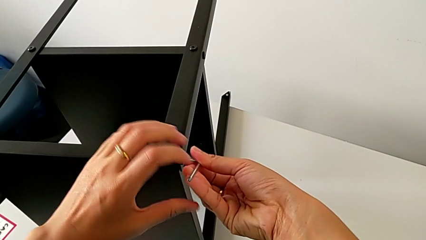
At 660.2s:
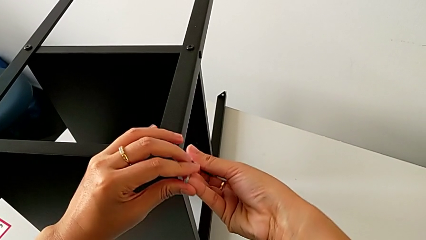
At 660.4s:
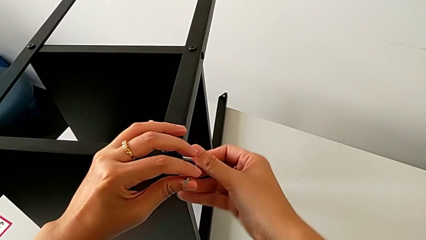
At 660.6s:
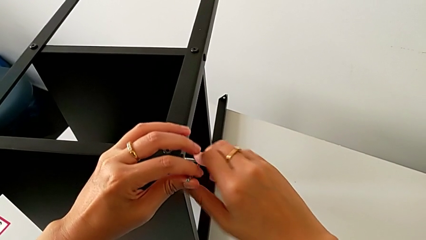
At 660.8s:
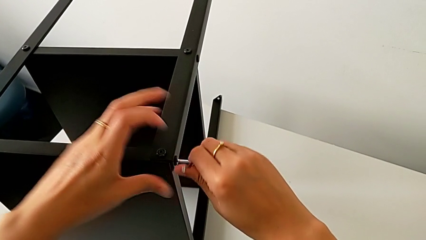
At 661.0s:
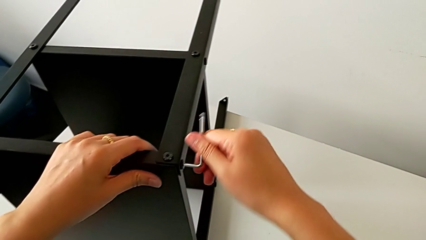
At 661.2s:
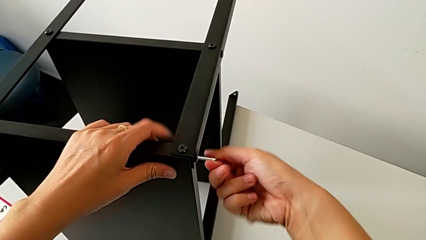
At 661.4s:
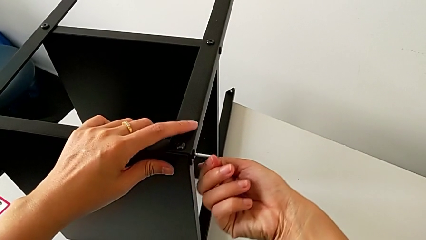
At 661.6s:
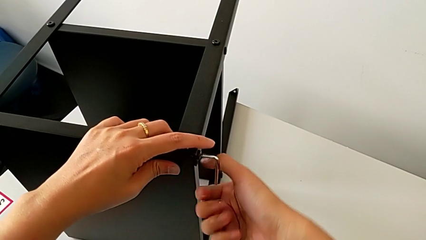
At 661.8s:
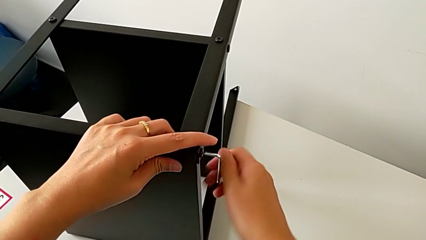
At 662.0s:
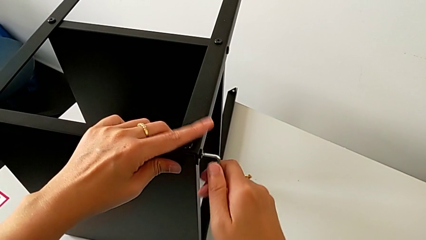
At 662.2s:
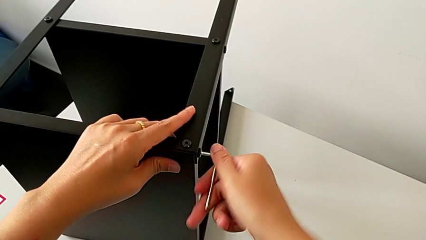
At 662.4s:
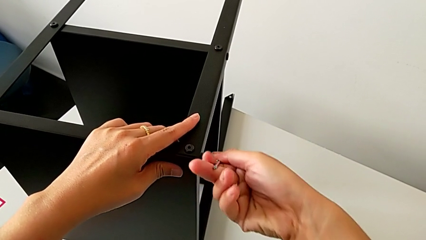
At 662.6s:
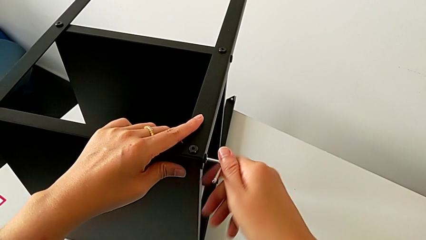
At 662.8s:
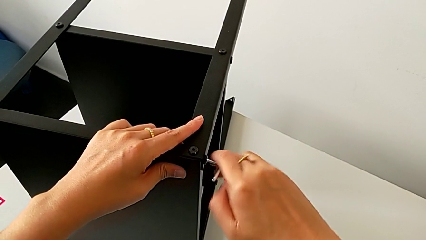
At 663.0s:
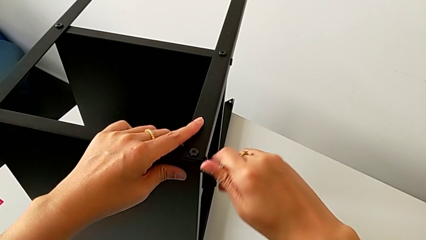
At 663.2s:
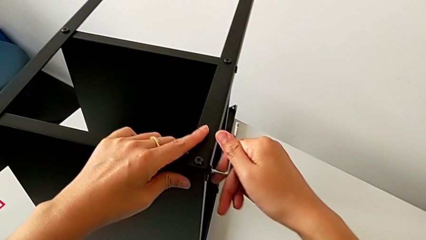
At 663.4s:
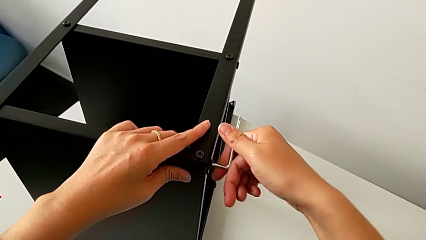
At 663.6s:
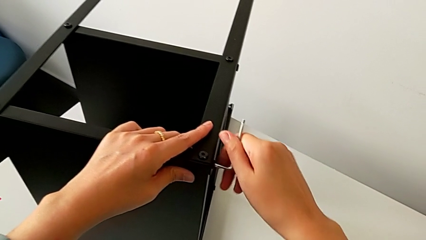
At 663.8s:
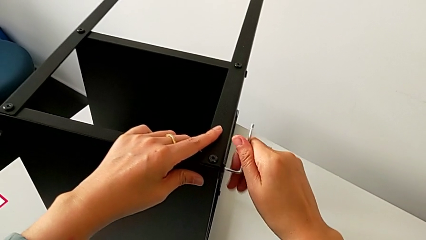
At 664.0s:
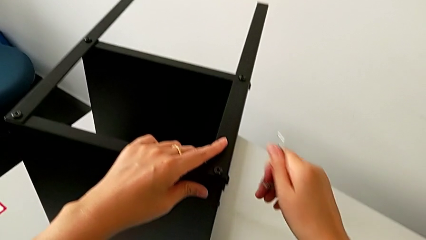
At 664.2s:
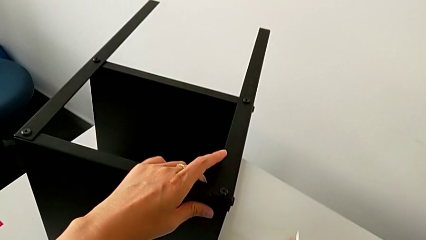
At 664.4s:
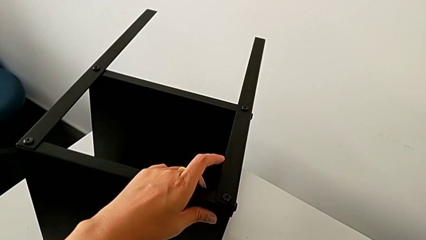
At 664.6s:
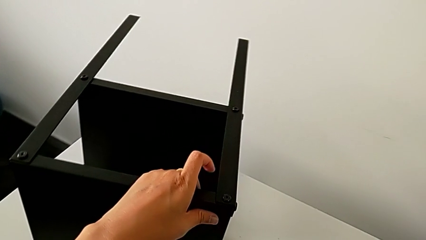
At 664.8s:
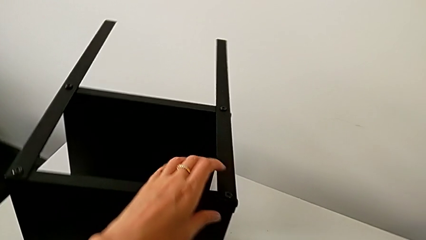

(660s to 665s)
The camera wearer is assembling the fourth leg onto the top tray. They keep screwing the hex socket head and withdraw the Allen wrench.

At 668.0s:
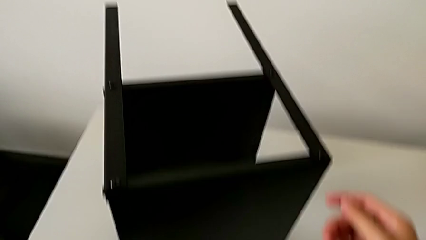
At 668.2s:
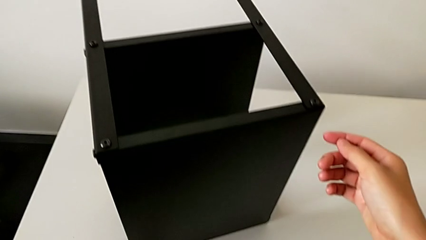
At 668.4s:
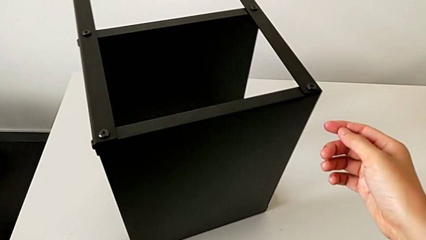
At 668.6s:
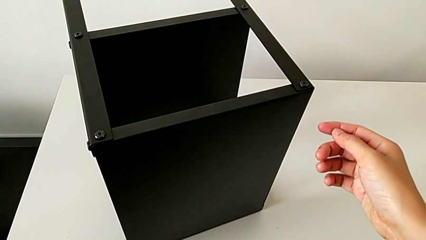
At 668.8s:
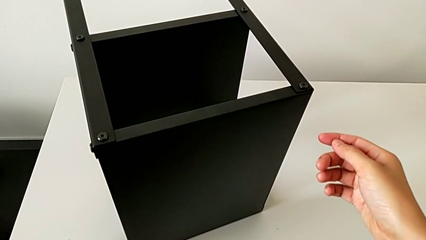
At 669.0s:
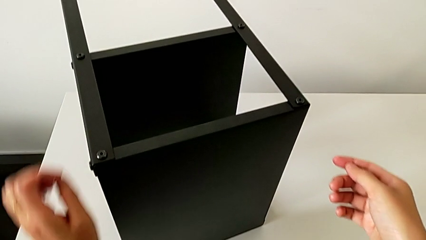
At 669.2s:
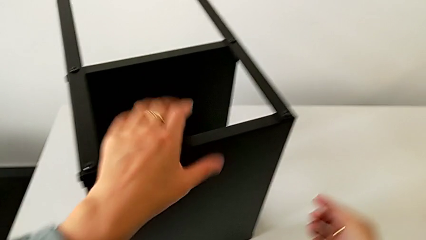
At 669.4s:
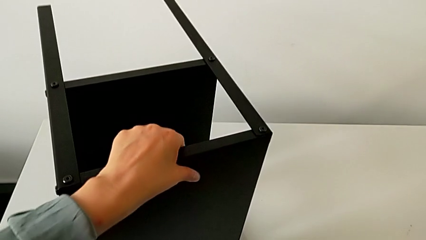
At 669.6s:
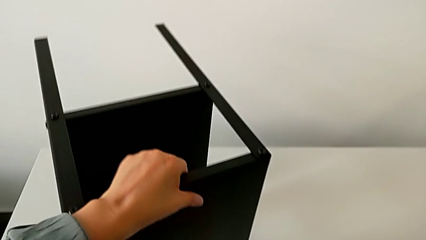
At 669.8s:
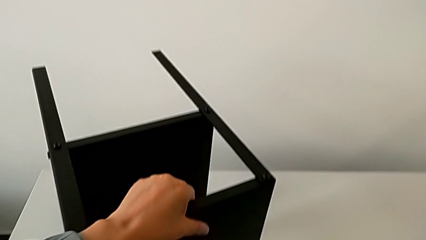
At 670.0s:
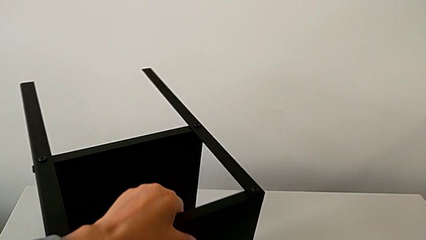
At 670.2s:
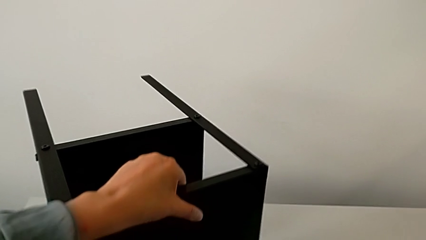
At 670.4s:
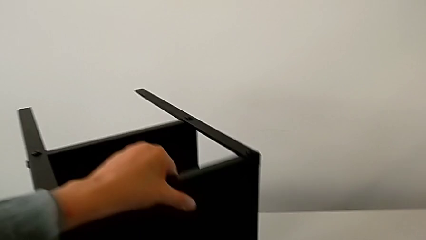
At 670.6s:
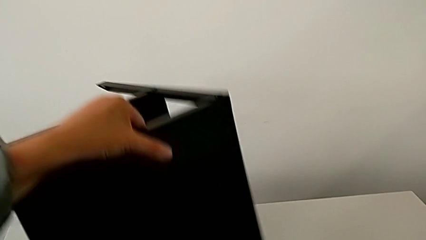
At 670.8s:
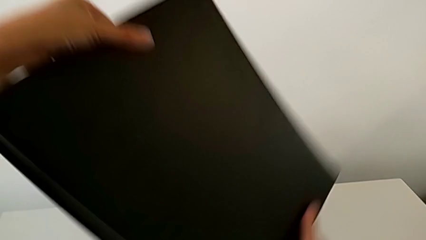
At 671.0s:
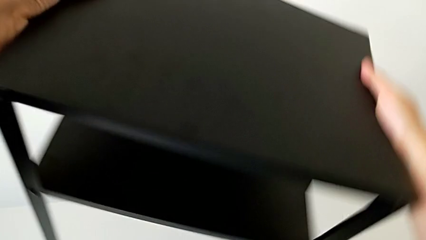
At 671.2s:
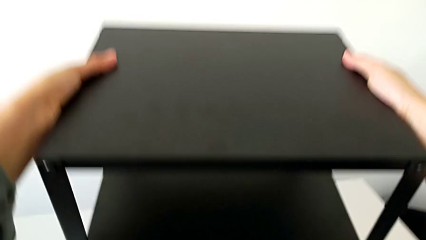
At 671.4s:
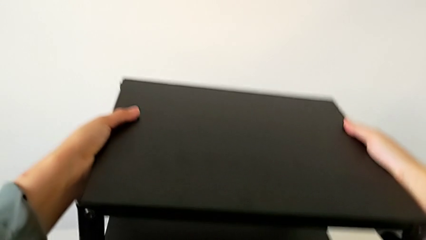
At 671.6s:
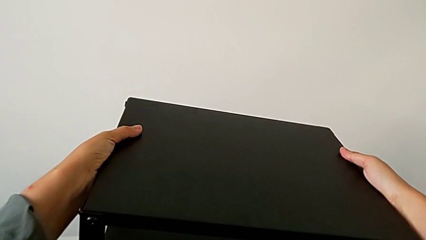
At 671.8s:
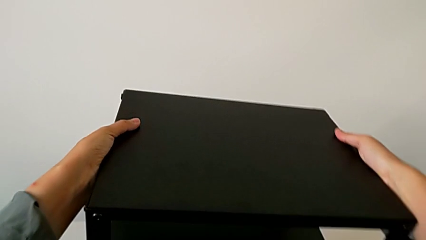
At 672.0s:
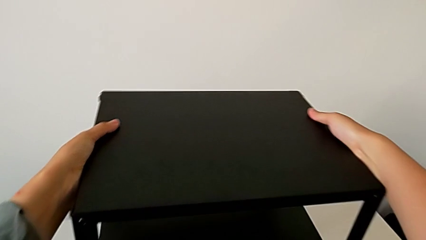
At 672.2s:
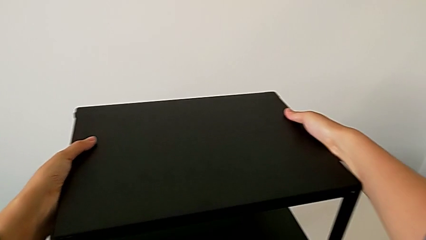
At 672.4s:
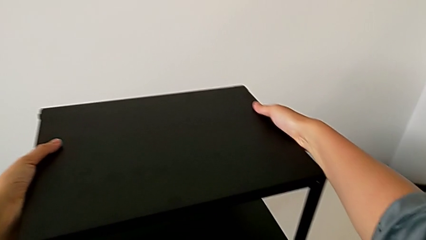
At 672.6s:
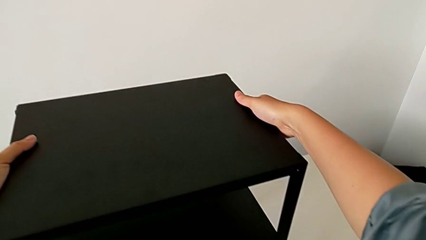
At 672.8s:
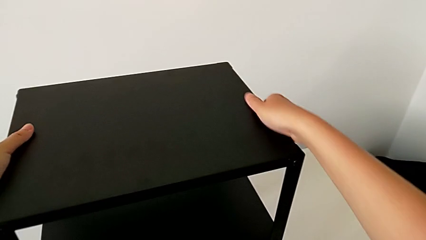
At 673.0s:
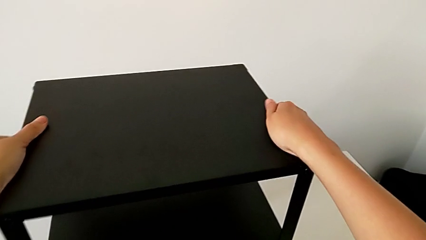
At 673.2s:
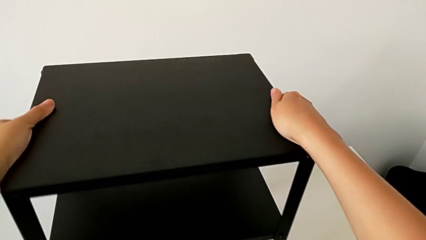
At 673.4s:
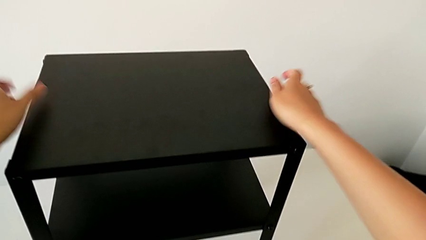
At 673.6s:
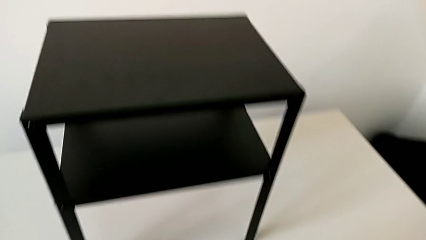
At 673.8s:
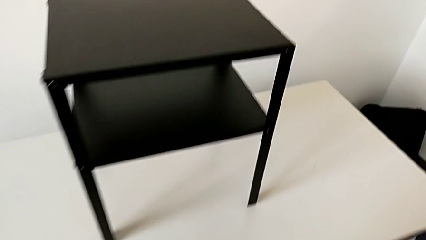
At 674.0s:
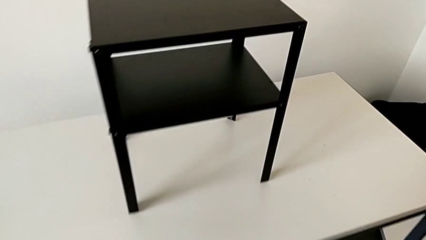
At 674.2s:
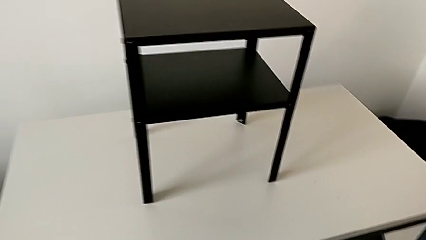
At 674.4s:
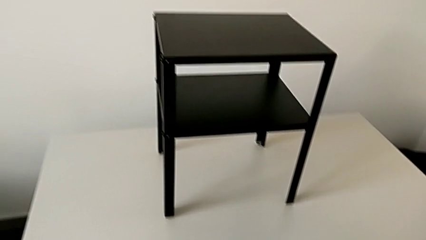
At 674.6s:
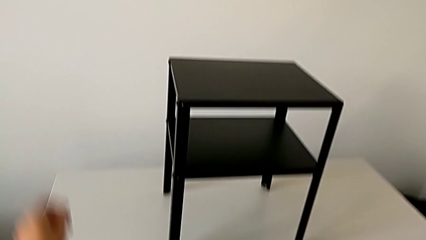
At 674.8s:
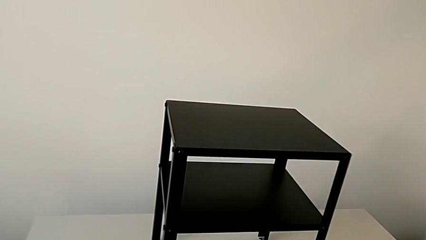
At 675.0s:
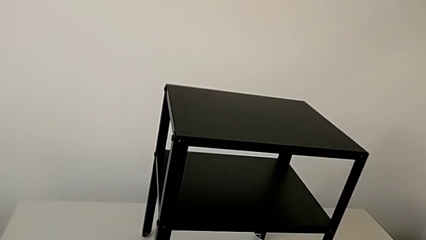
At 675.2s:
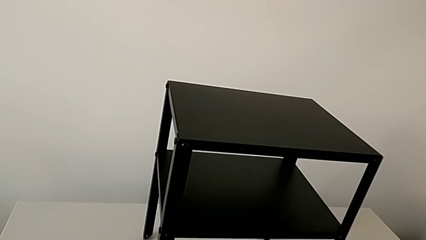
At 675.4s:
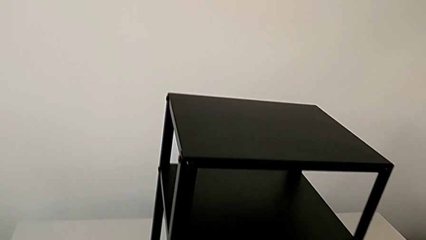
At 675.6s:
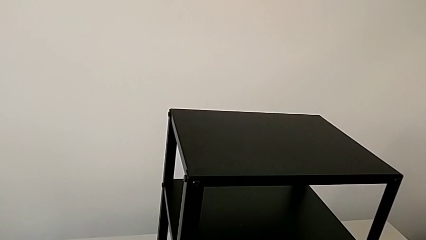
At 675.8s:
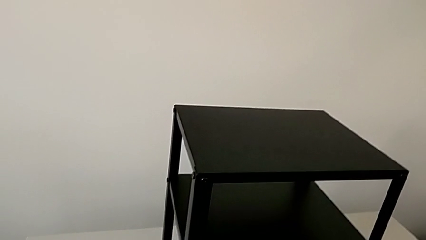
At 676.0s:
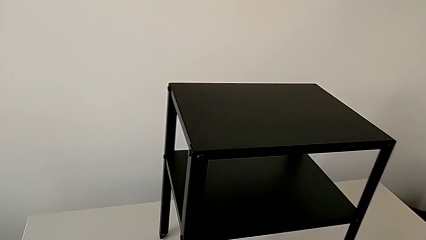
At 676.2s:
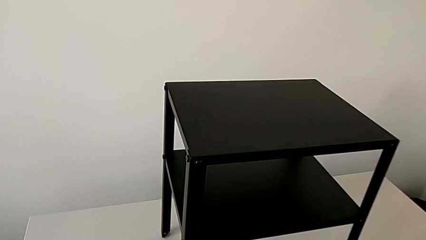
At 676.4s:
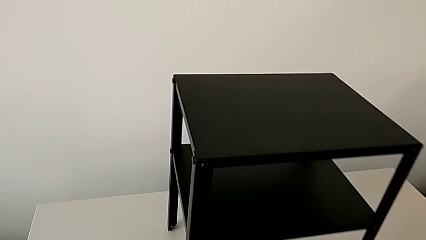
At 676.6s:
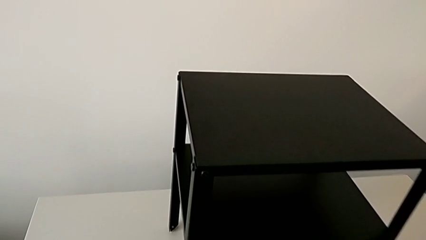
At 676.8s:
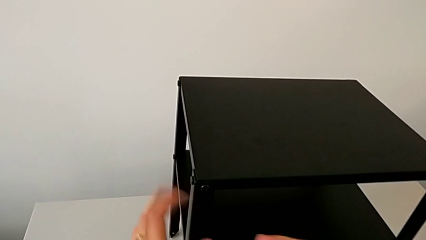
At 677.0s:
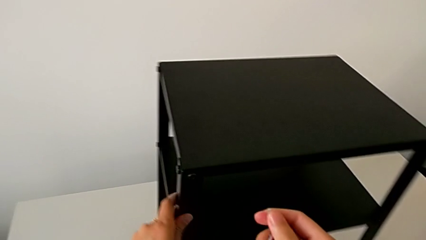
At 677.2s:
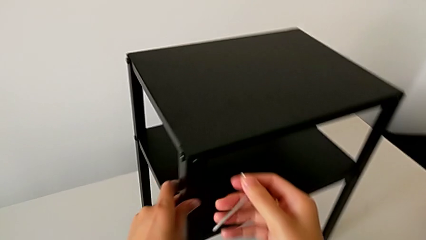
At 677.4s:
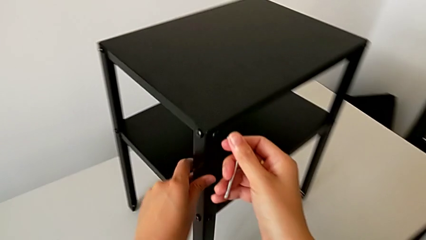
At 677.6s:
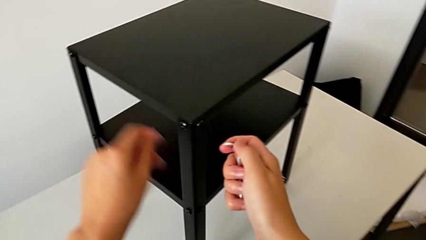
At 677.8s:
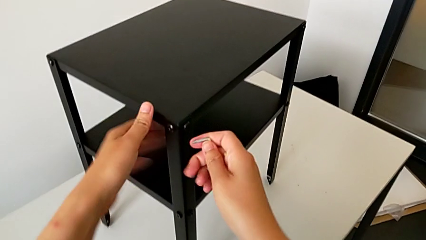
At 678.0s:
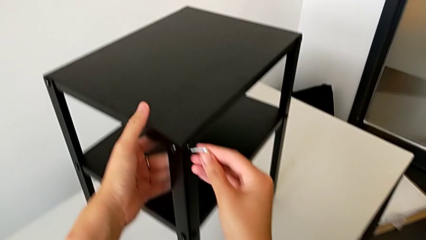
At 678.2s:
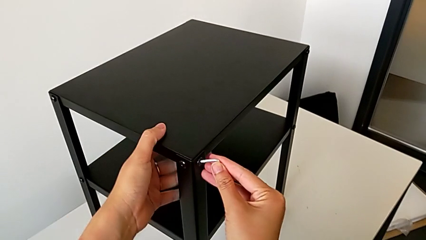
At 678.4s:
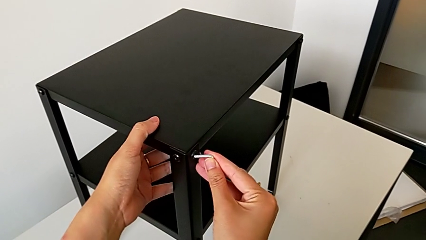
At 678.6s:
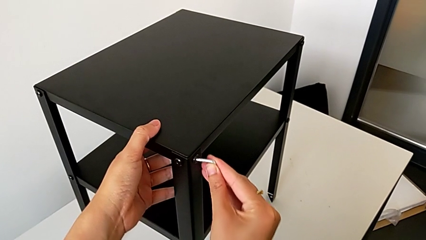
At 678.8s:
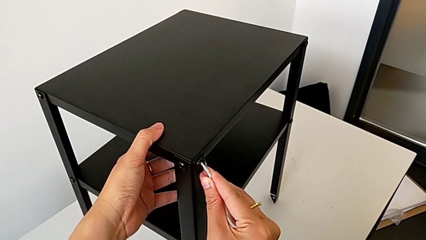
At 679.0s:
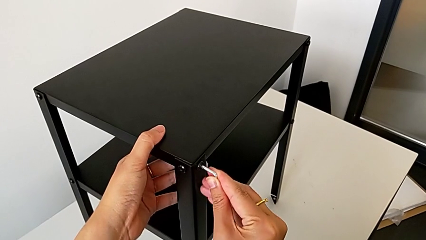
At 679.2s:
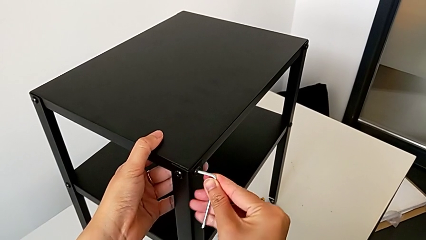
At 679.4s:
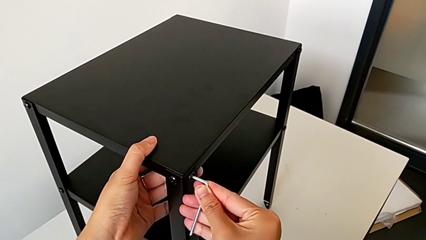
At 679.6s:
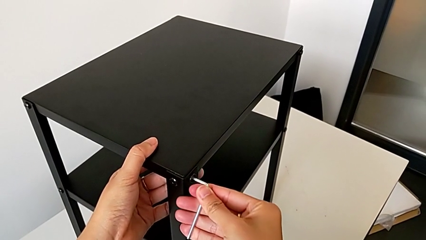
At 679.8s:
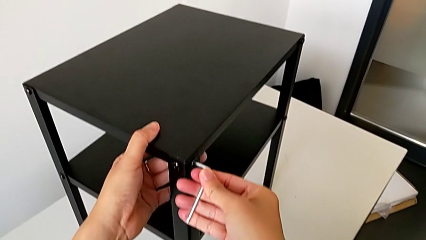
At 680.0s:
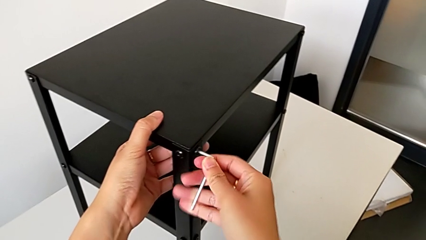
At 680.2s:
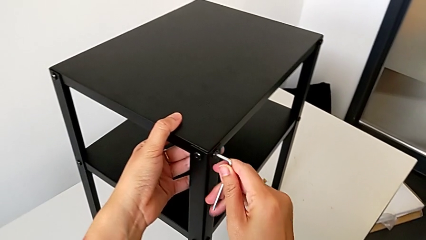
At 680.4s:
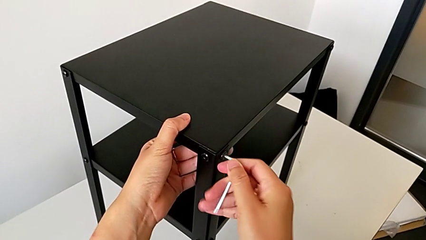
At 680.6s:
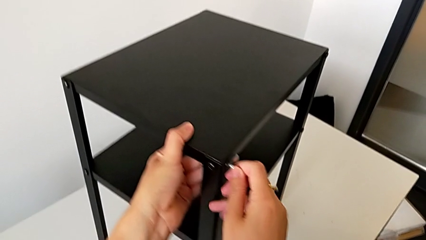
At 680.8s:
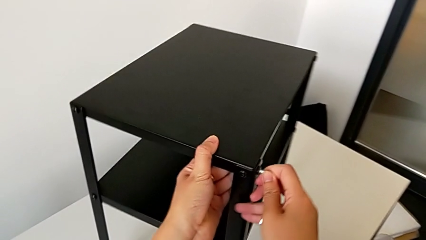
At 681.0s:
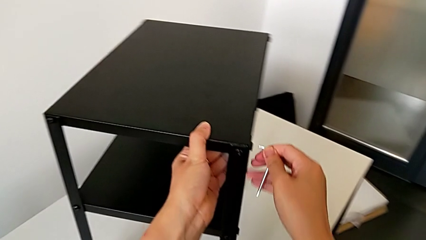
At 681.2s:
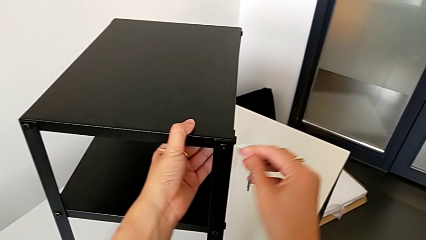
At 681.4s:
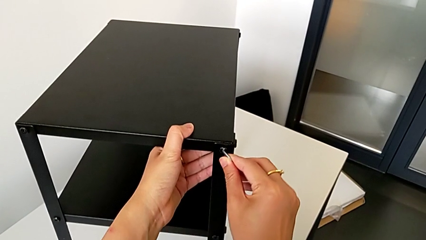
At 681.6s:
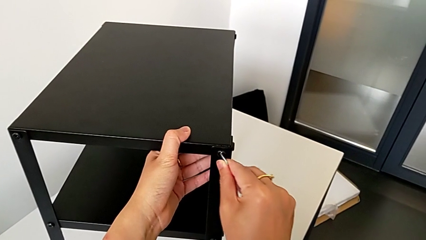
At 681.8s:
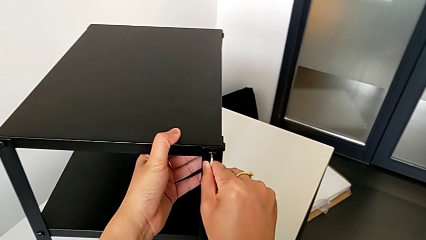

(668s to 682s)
The camera wearer is tightening the screws with the Allen wrench. They place the Allen wrench, approach the nightstand, rotate it, place it, grab the Allen wrench, approach the nightstand, slide it with the left hand, insert the Allen wrench, slide the nightstand with the left hand, withdraw the Allen wrench with the right hand and insert it.
